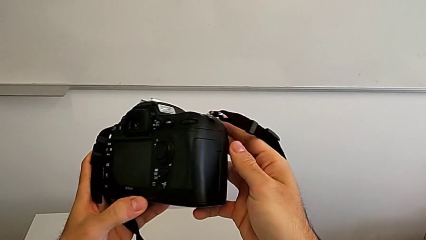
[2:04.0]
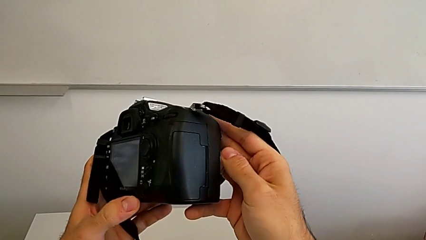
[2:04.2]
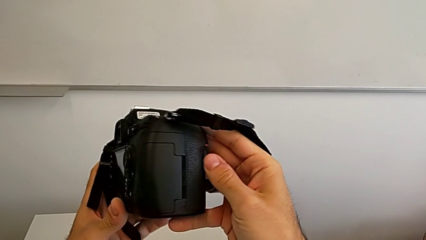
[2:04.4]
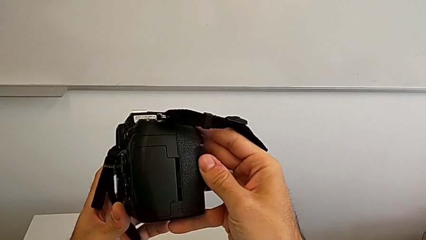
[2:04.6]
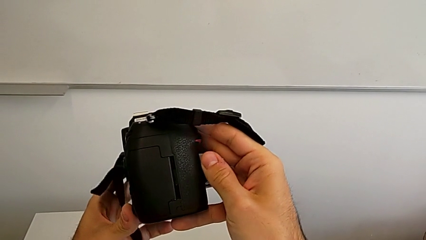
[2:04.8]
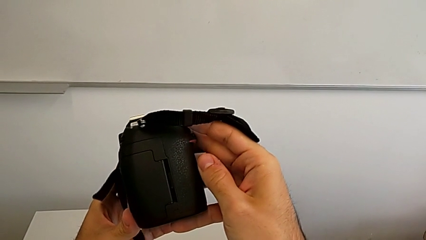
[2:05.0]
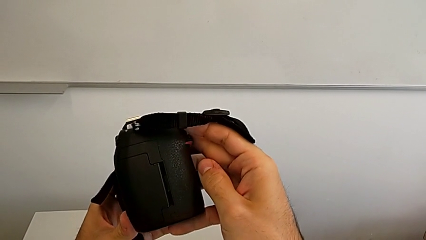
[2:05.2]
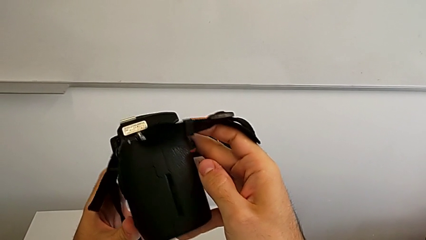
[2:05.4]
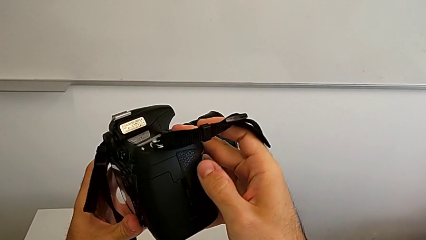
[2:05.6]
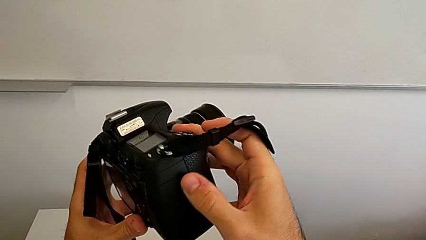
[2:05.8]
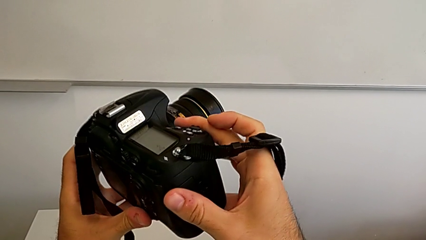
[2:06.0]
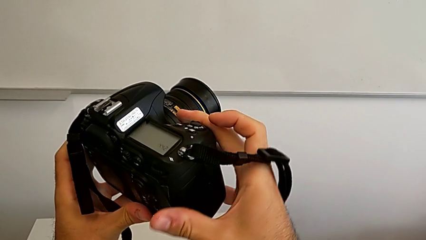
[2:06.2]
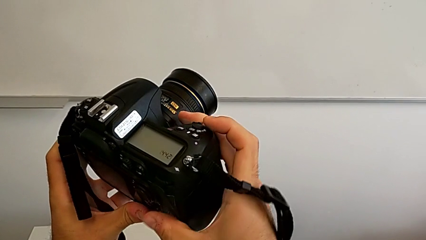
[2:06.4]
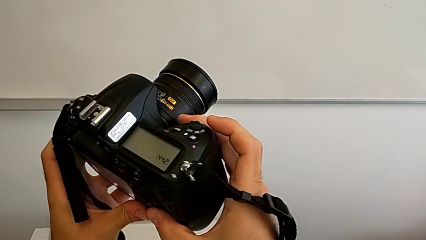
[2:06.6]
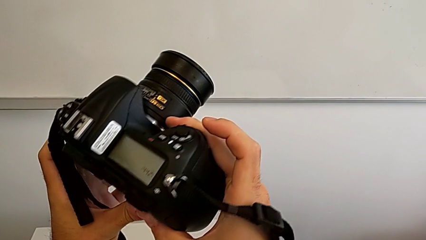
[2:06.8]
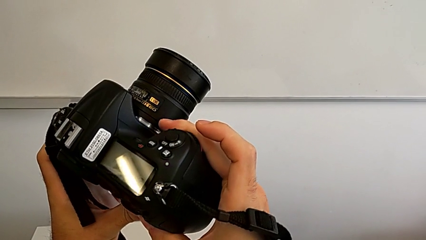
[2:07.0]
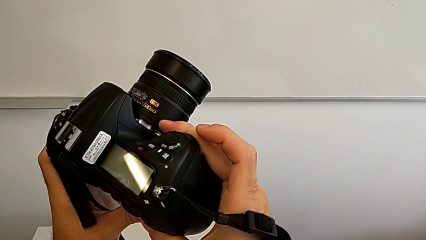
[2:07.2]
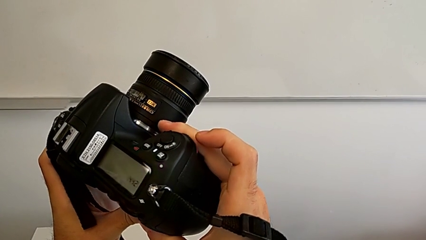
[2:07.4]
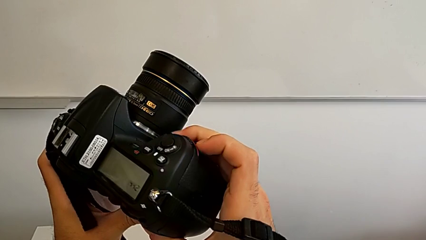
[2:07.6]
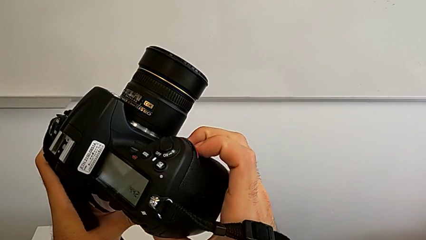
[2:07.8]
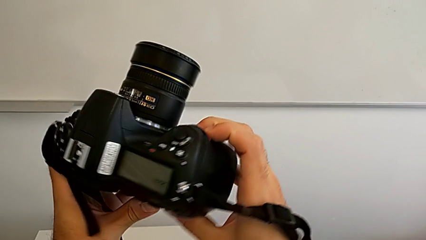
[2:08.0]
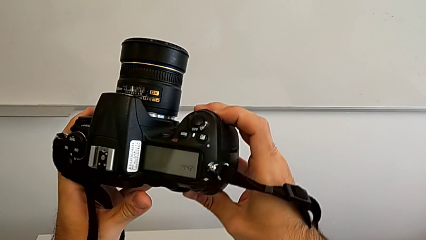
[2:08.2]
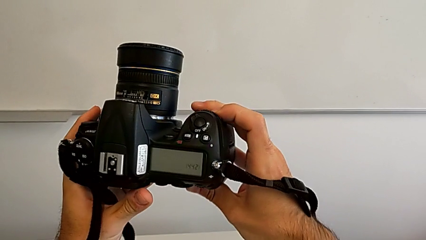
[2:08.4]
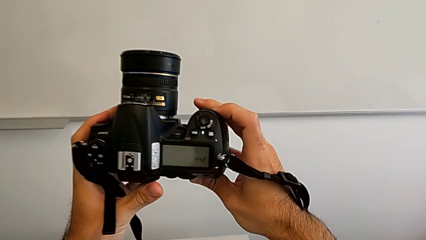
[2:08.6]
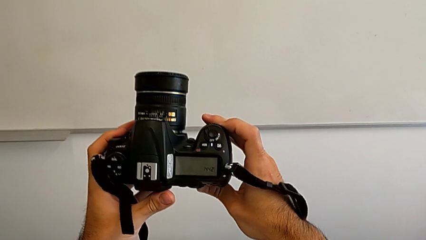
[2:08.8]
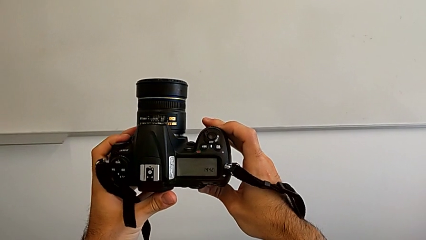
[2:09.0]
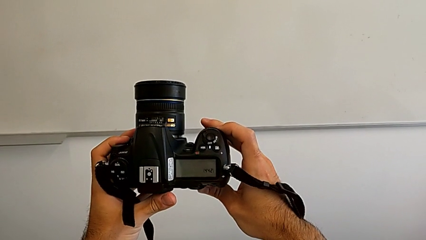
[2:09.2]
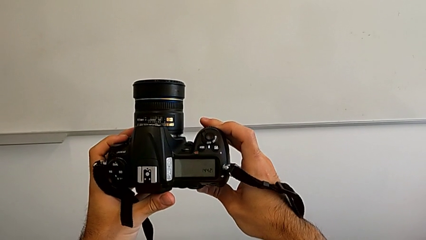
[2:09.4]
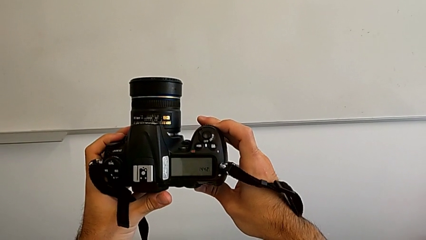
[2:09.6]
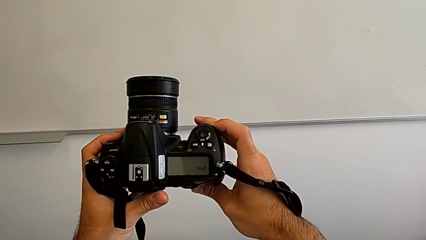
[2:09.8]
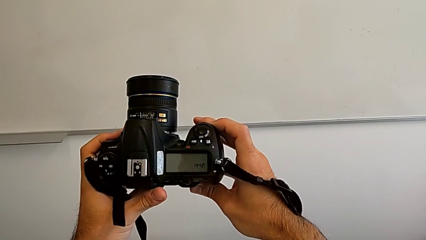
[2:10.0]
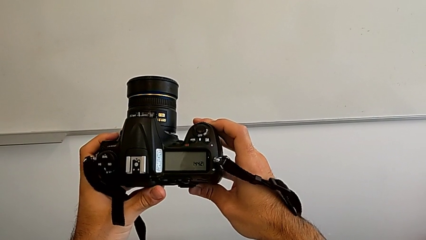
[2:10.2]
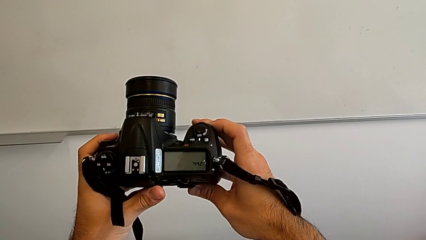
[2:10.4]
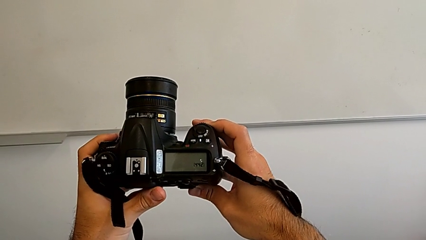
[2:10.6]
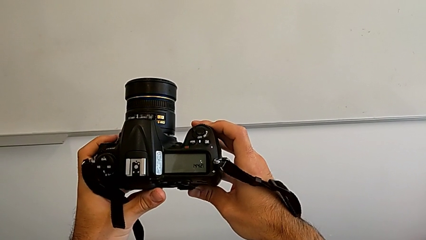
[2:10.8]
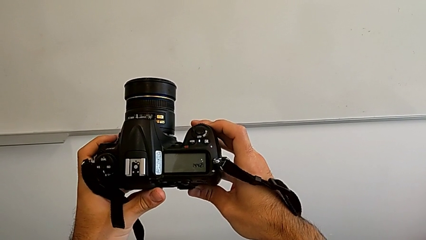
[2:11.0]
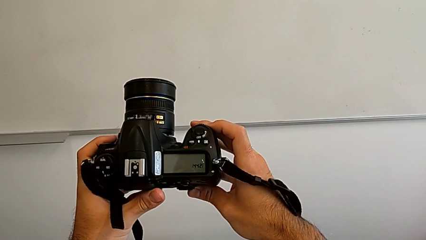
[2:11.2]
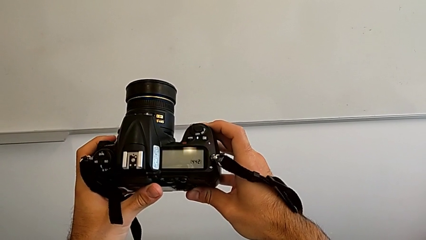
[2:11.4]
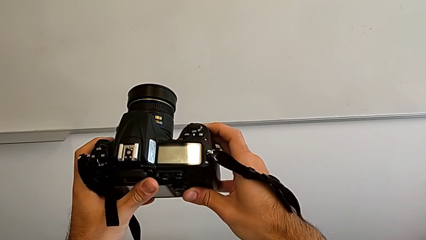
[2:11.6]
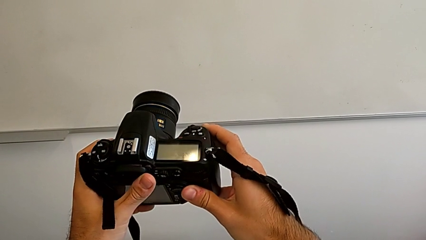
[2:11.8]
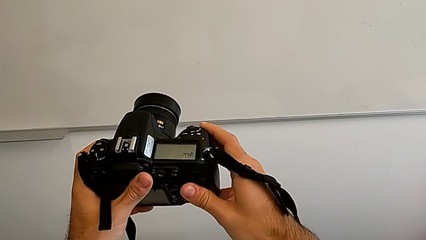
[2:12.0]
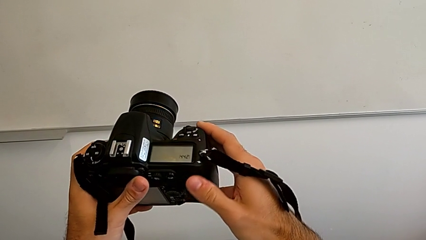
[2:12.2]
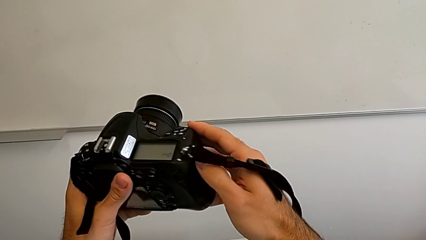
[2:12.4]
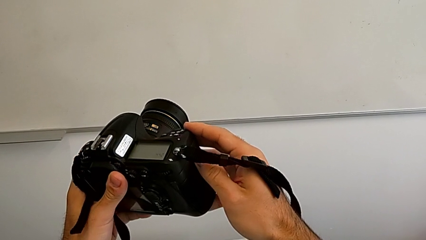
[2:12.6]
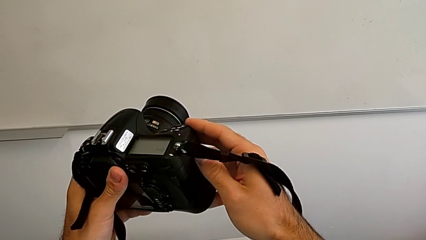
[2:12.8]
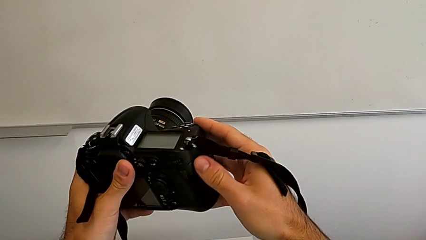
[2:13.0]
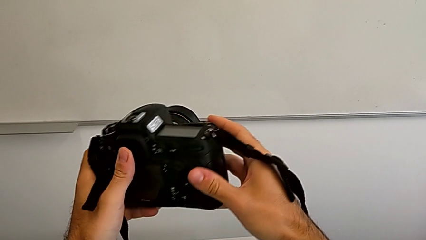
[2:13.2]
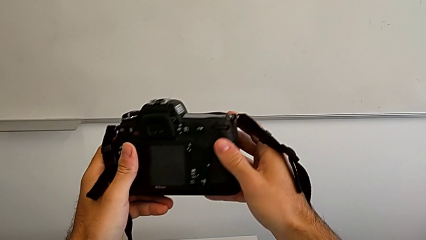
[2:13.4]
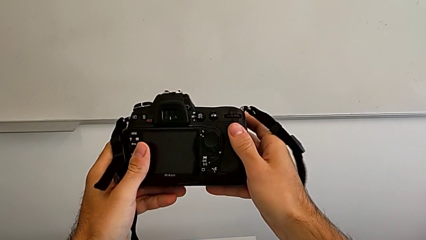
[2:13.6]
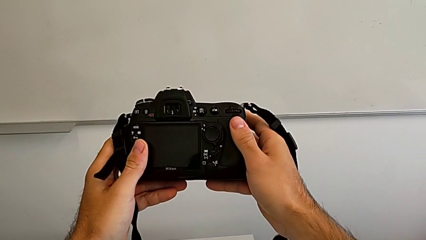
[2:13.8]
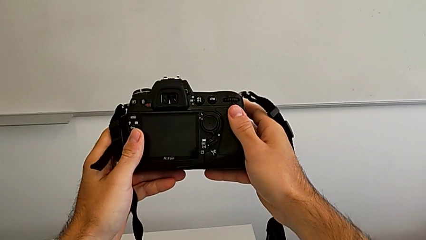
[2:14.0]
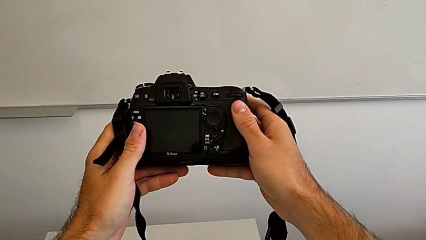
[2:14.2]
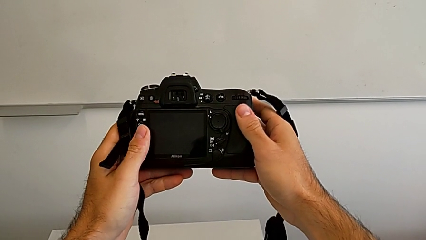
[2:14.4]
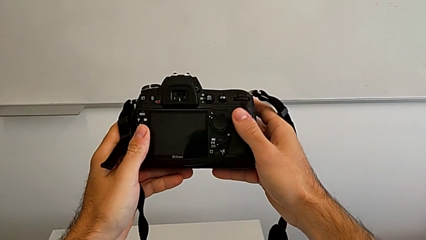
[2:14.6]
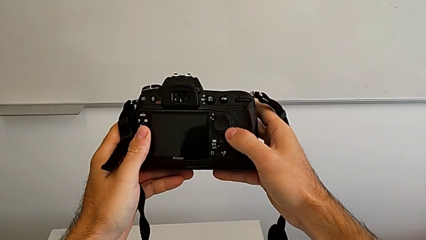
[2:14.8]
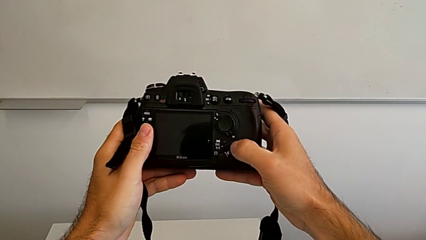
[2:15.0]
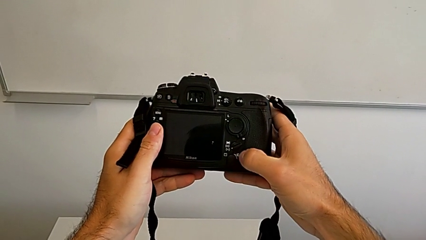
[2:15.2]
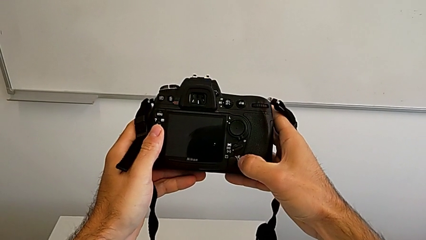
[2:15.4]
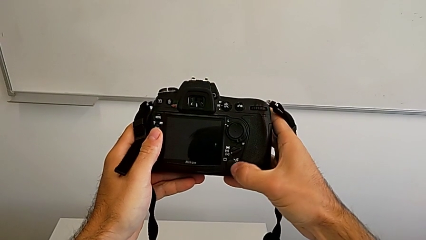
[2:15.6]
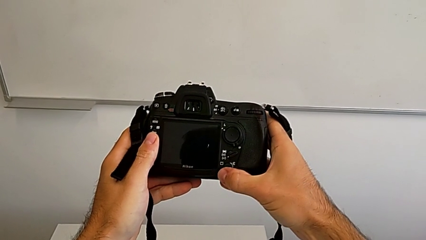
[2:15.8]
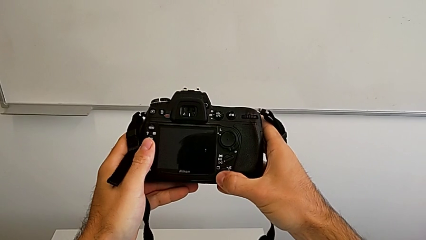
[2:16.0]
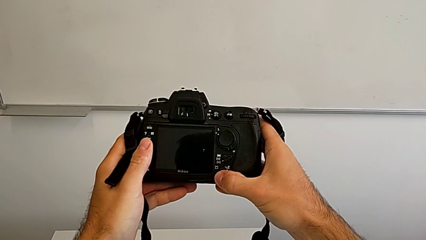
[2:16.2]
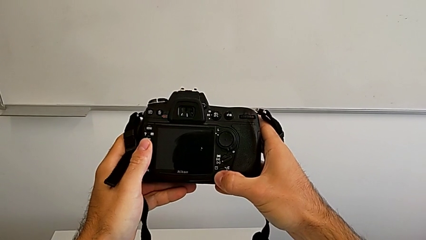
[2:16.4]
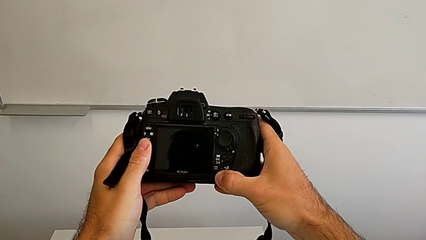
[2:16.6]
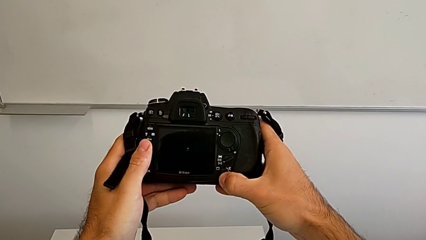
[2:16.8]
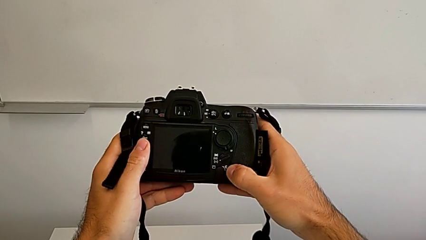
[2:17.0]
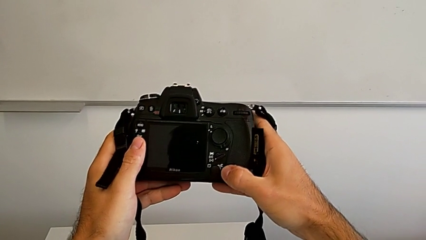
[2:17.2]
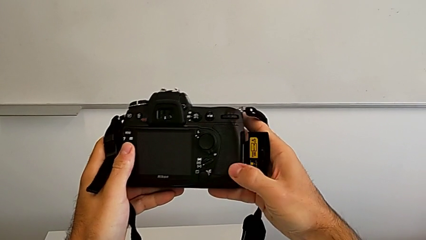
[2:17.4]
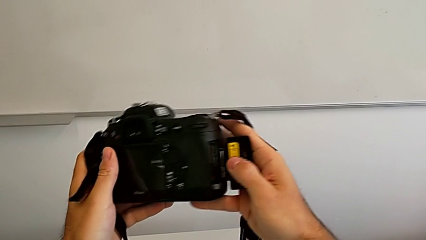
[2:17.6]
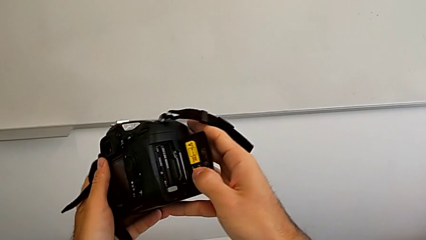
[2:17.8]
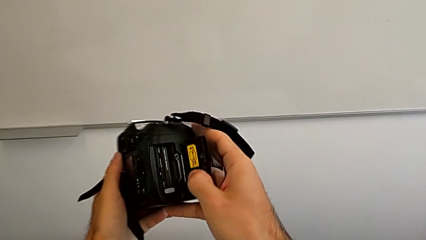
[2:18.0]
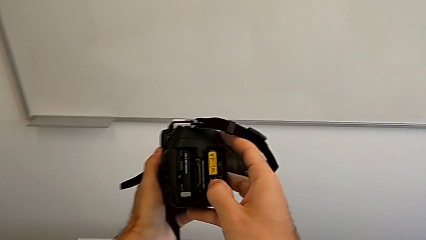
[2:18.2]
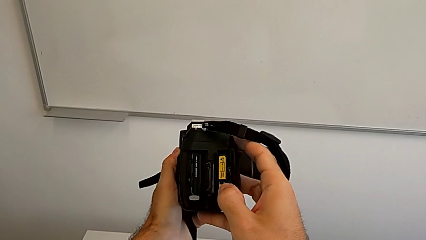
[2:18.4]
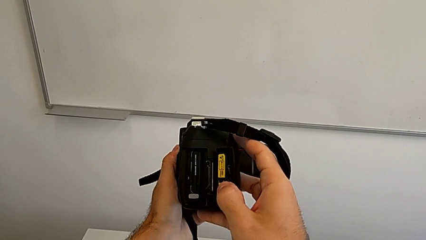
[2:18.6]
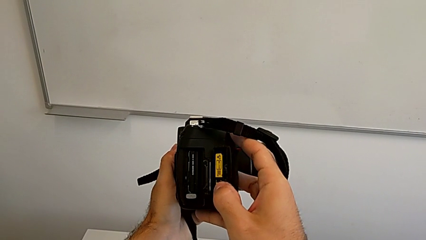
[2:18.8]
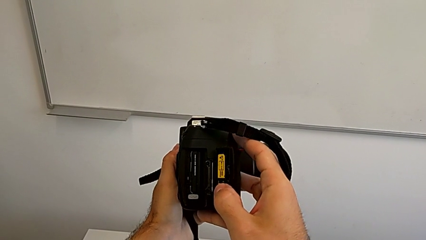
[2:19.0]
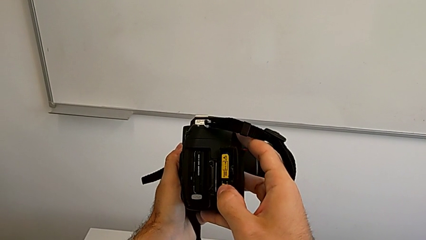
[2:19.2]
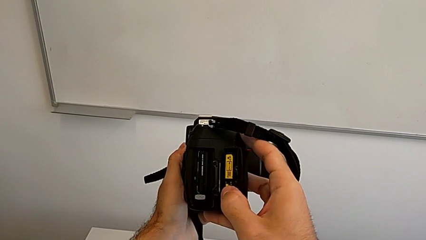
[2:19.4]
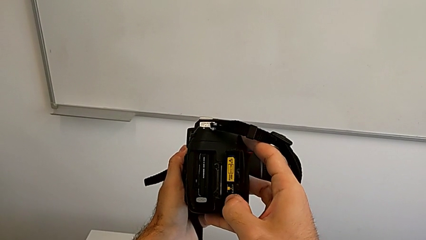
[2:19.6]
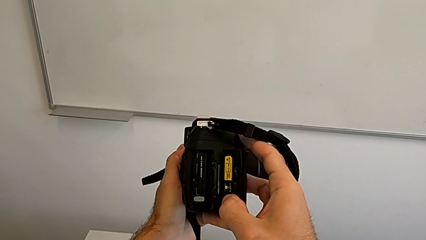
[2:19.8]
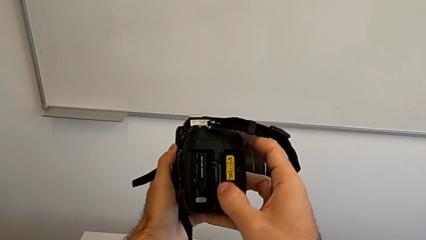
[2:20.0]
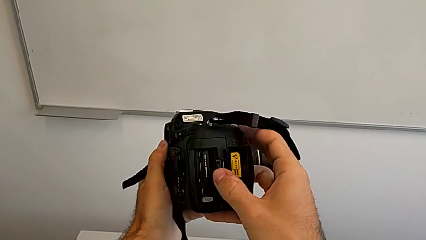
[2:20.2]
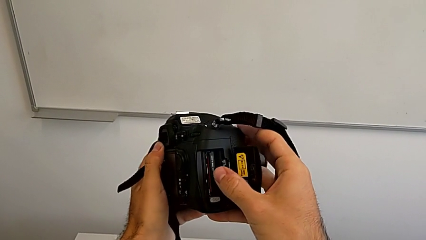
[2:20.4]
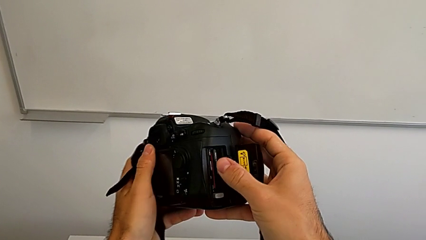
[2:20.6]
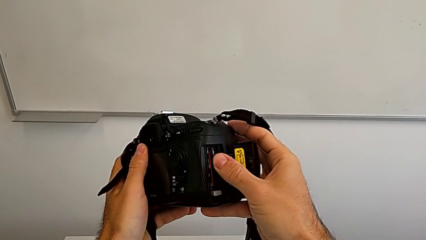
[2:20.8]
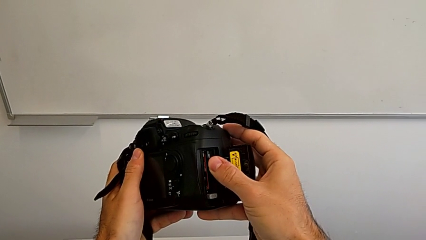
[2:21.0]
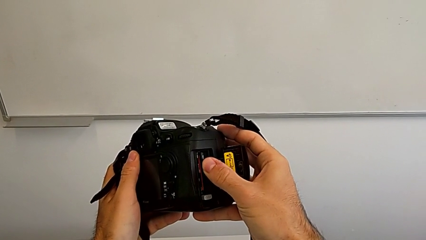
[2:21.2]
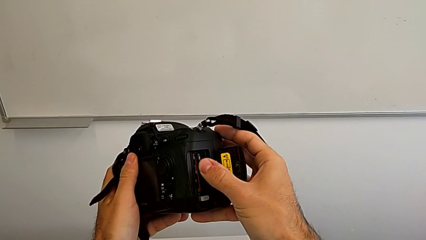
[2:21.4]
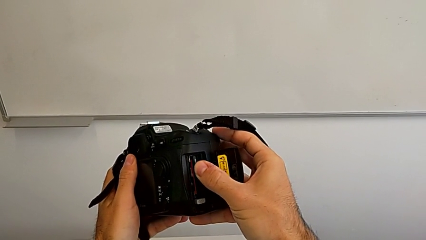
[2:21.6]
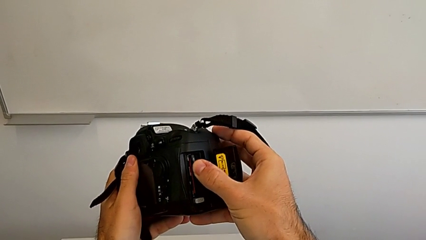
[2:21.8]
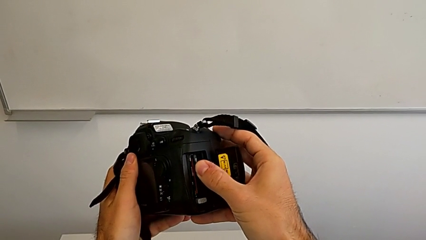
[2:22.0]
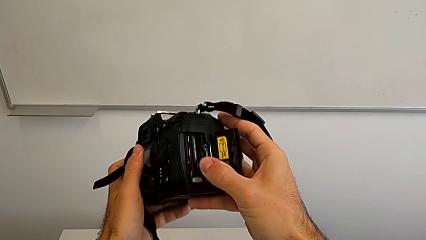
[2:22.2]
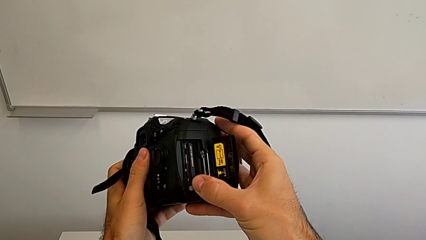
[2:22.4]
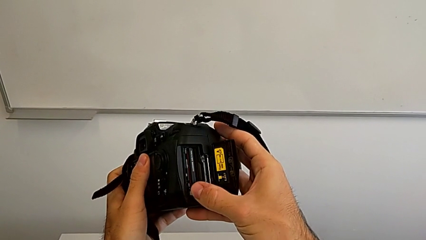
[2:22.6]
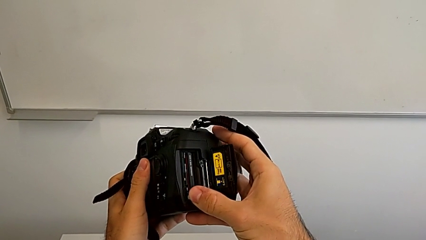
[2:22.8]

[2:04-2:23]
The camera wearer is removing the SD Card from the DSLR. They inspect the DSLR, rotate it, inspect it, rotate it, inspect it, press the bottom button, inspect the SD slot, inspect the DSLR and wrongly press the SD card.
